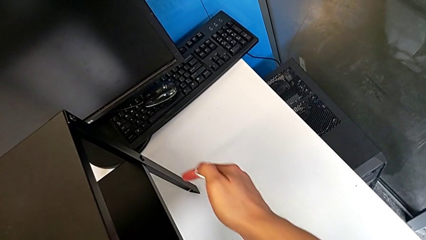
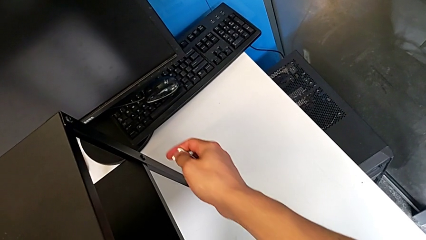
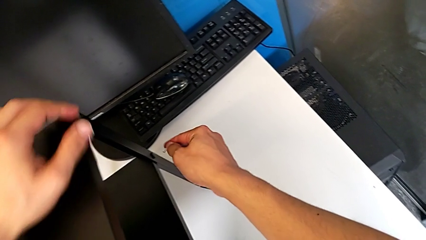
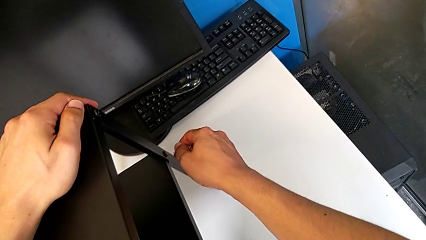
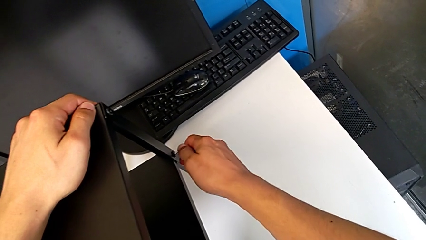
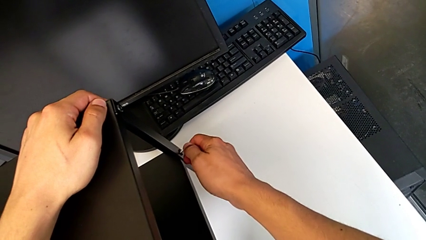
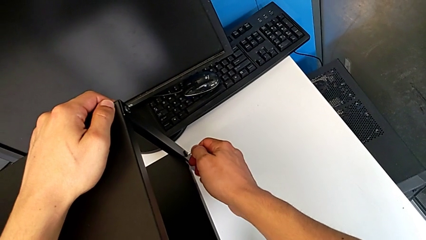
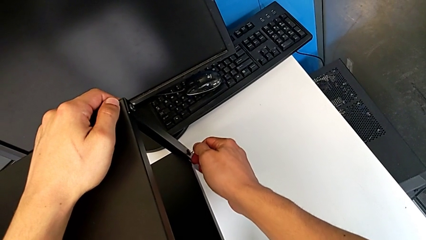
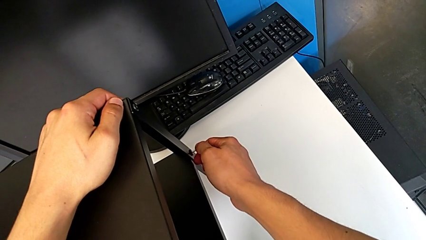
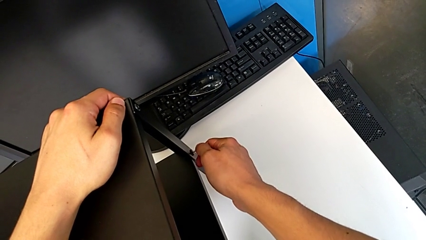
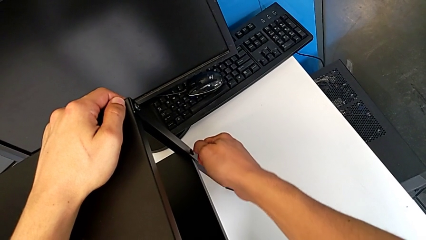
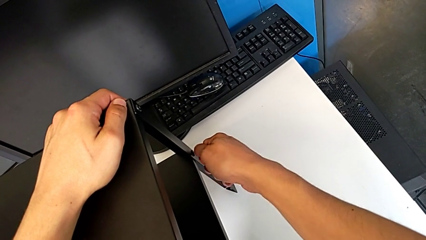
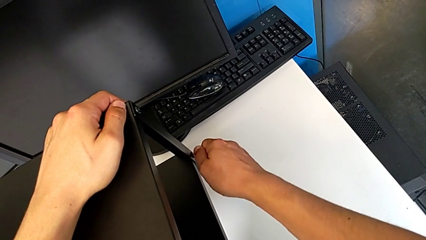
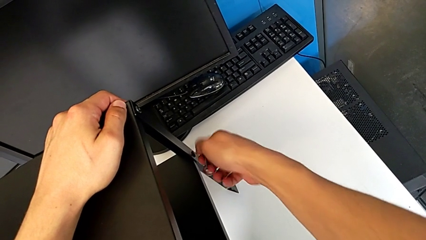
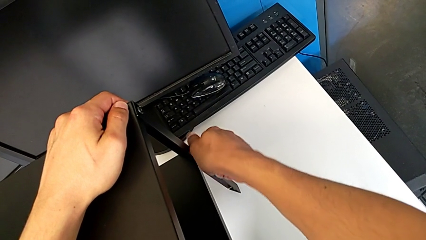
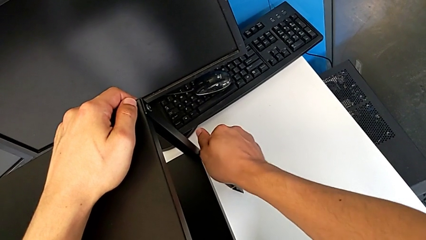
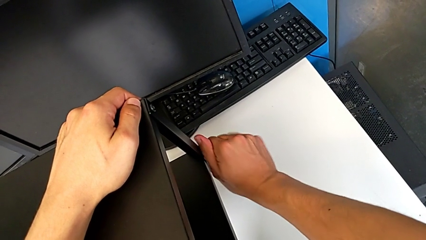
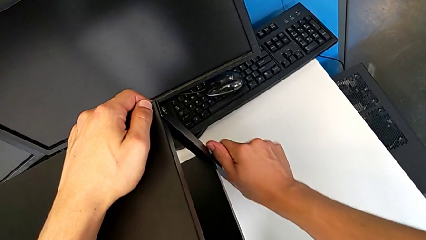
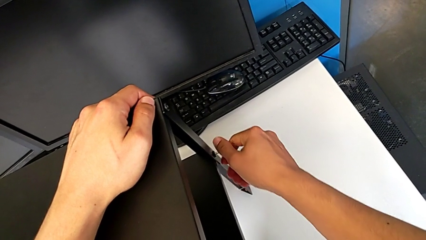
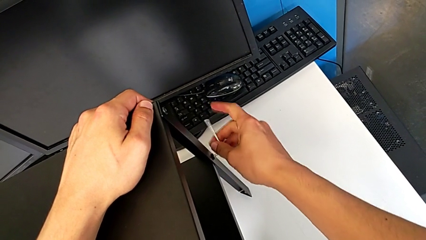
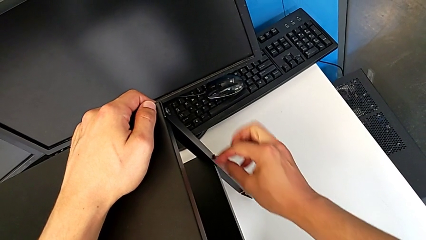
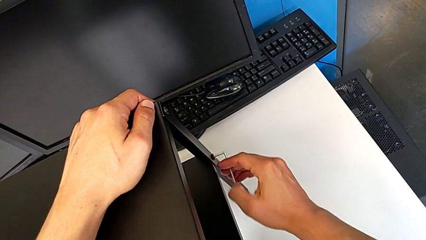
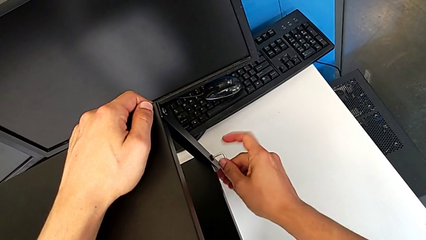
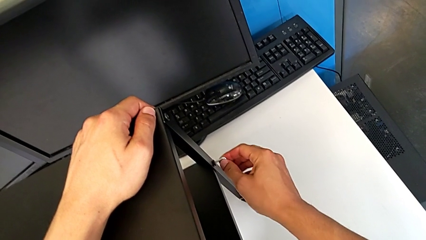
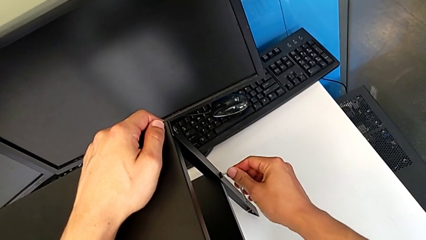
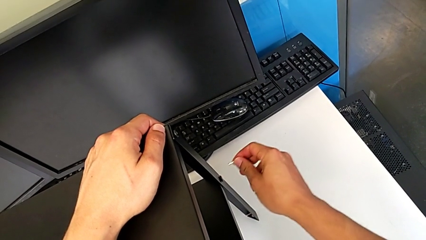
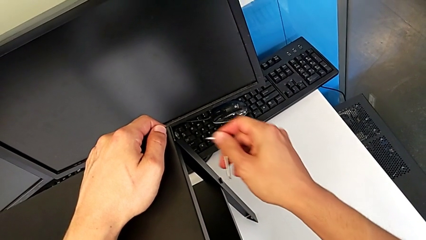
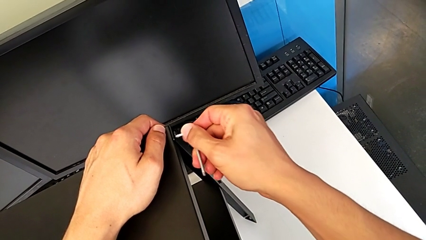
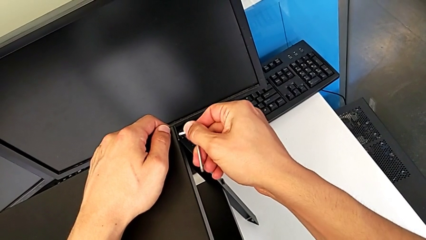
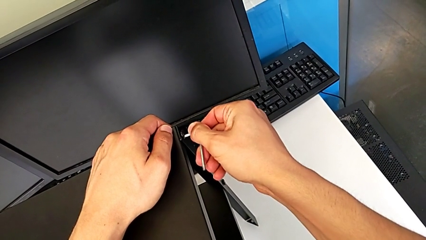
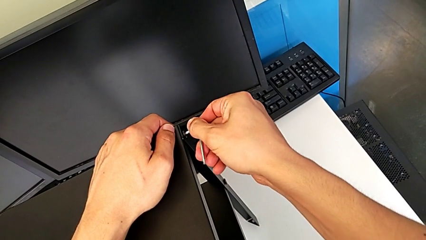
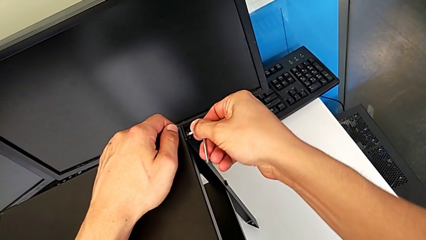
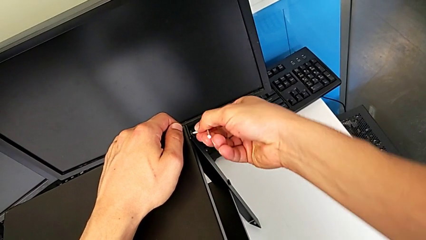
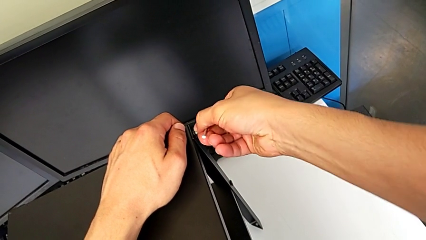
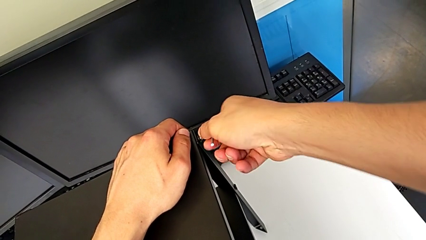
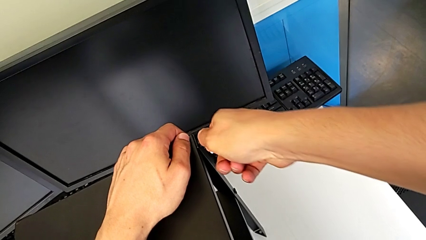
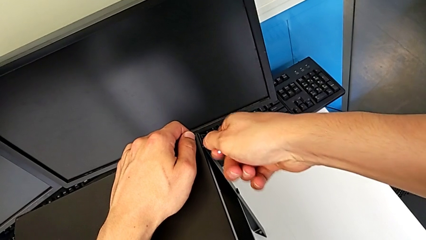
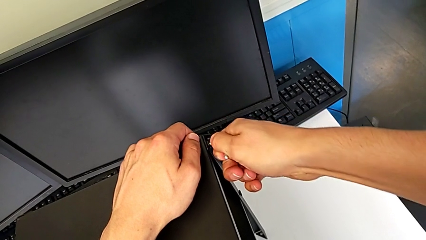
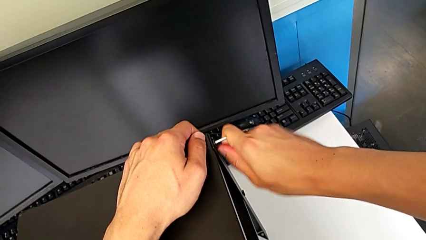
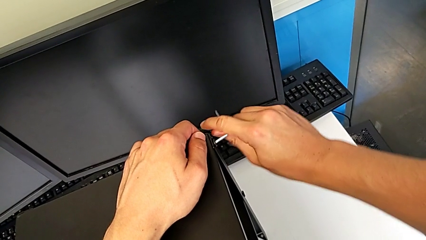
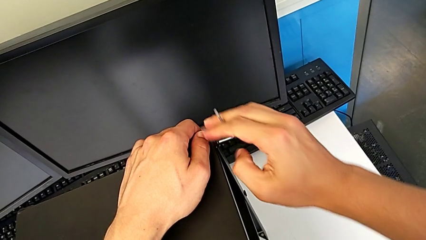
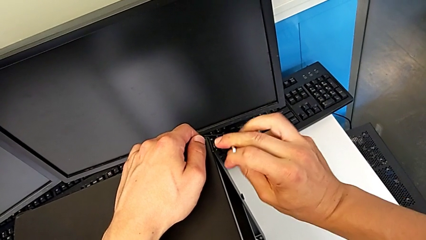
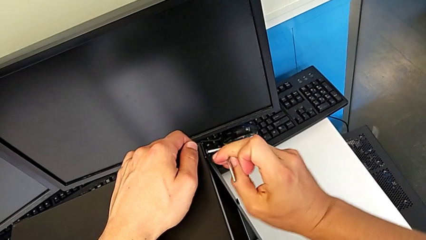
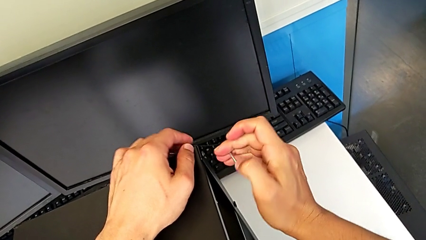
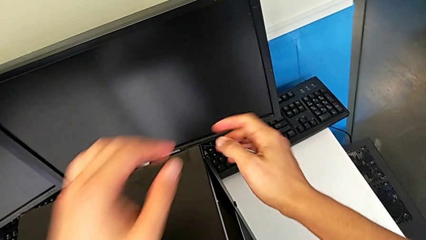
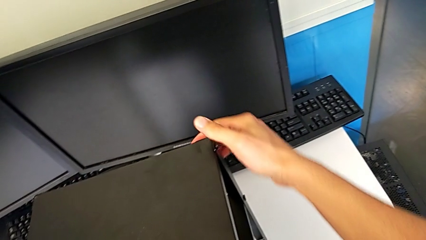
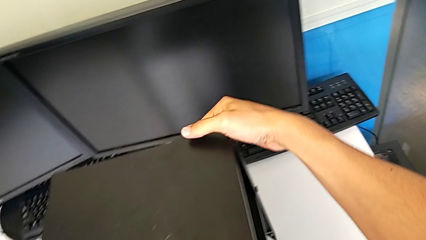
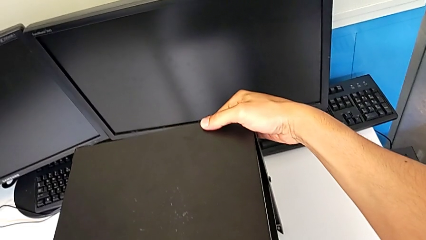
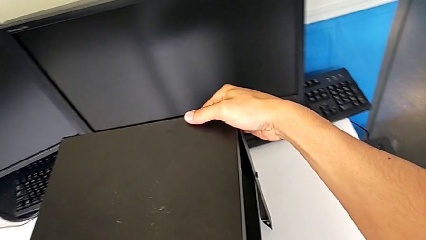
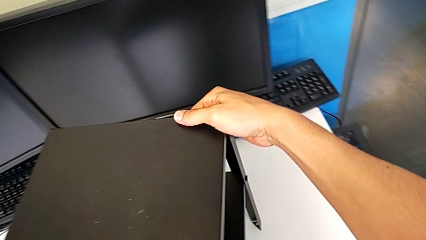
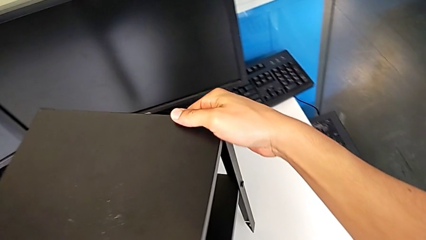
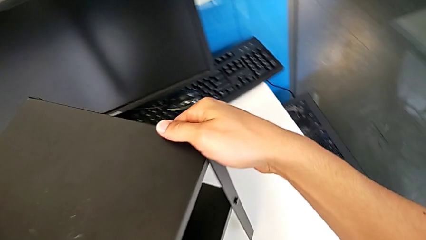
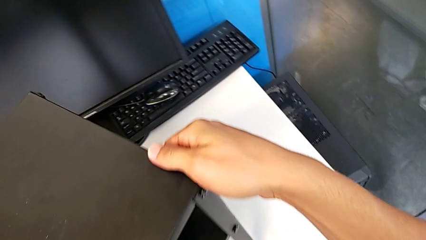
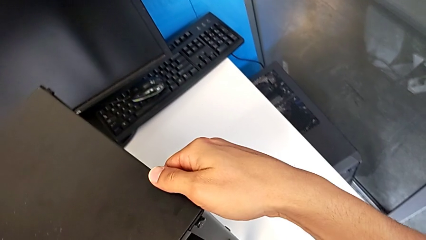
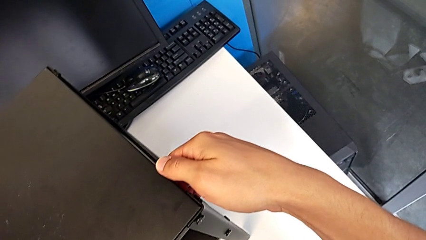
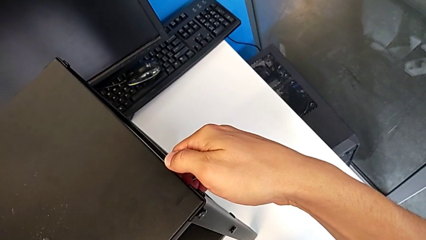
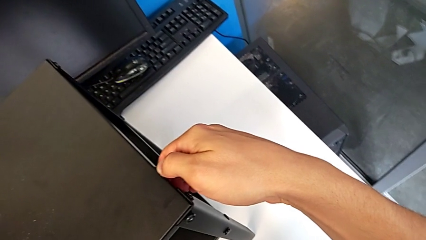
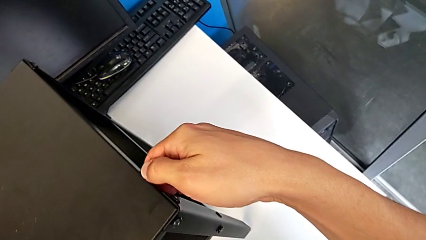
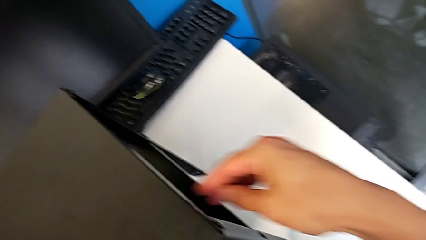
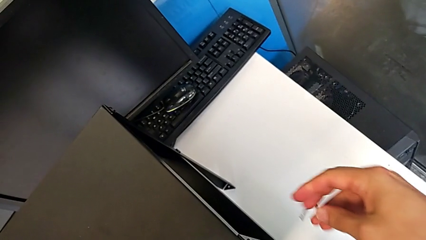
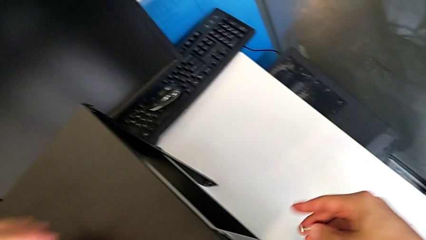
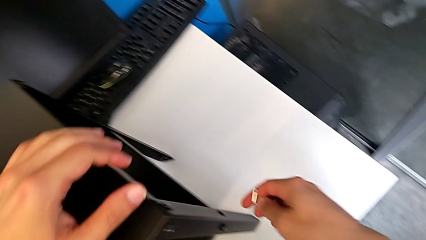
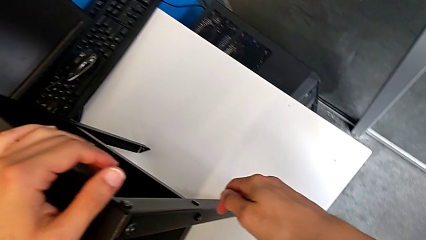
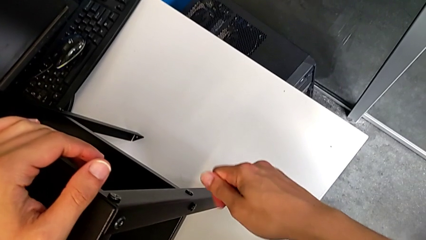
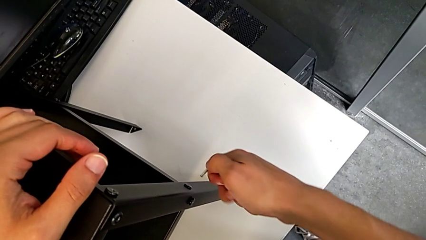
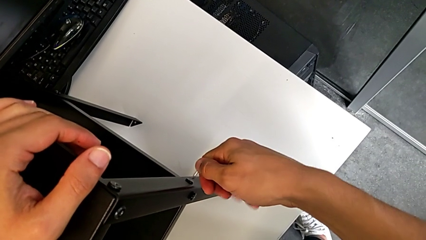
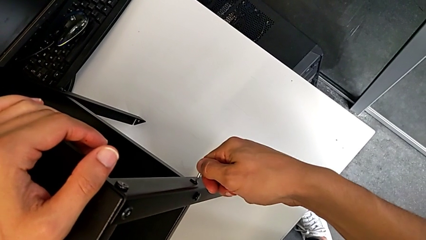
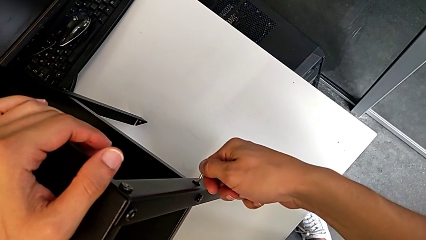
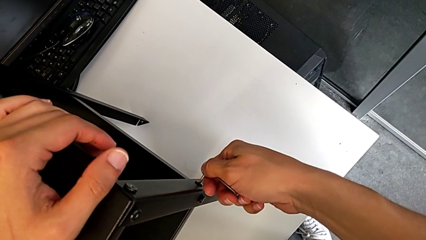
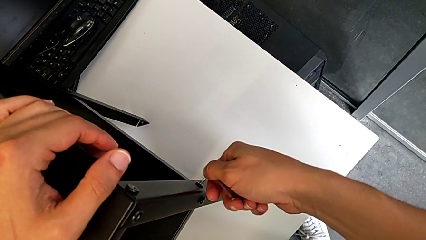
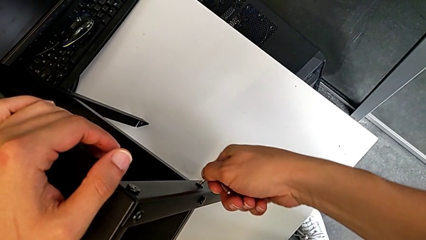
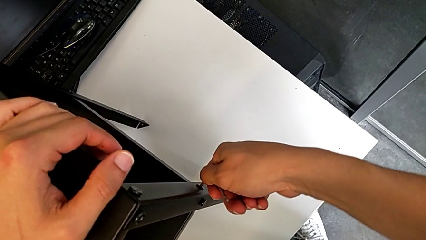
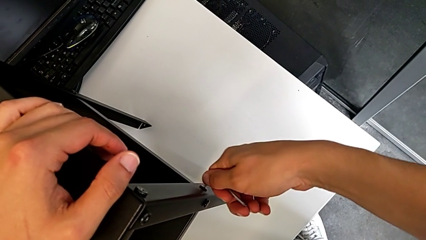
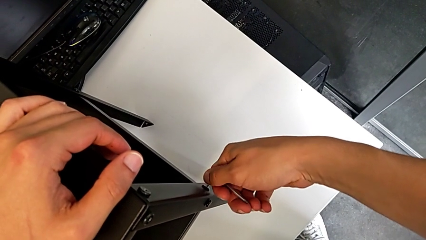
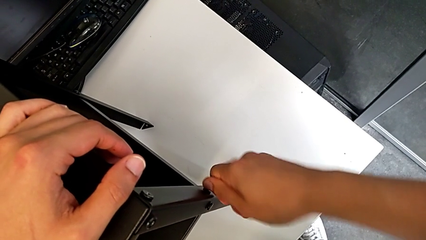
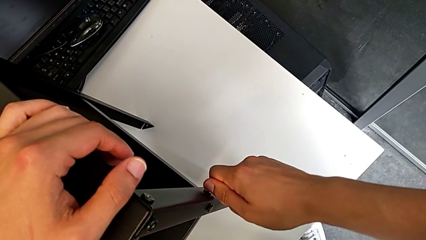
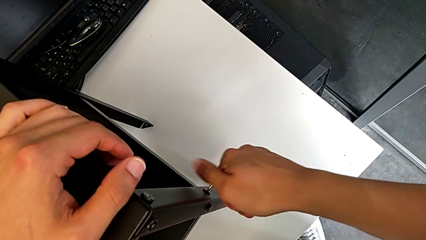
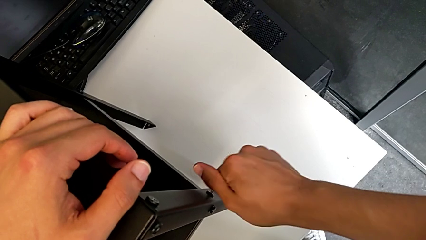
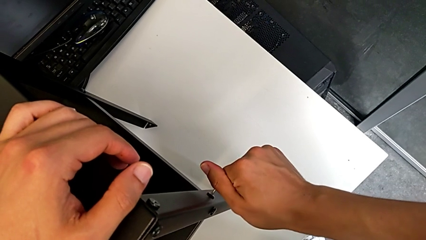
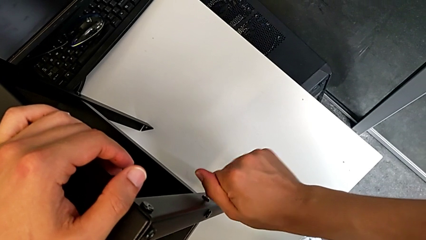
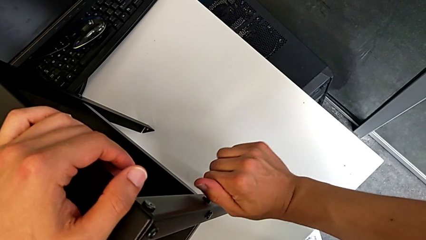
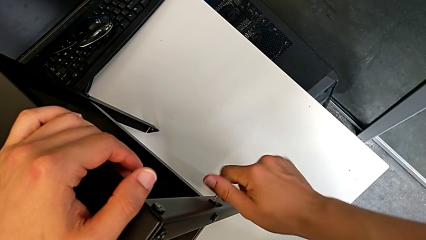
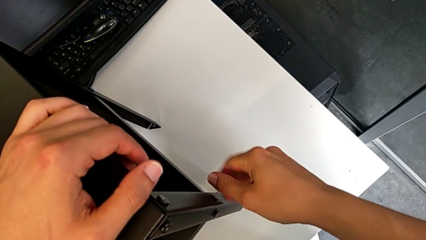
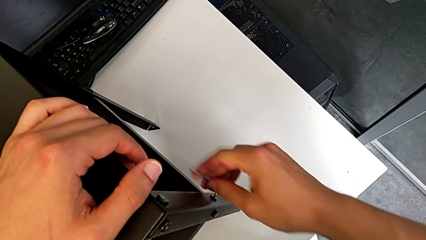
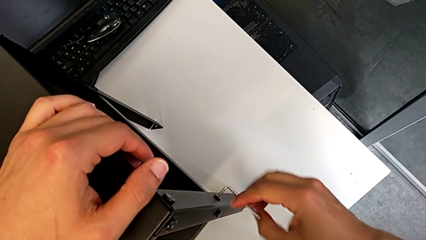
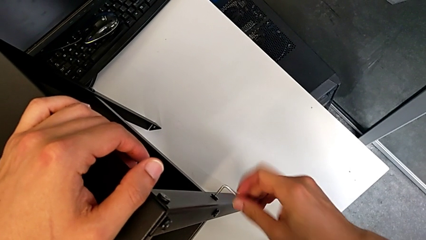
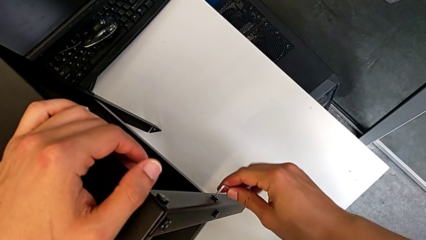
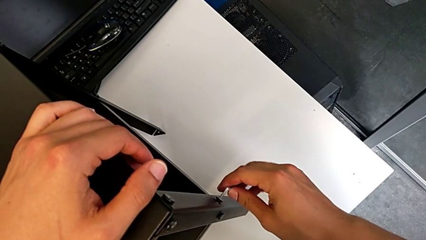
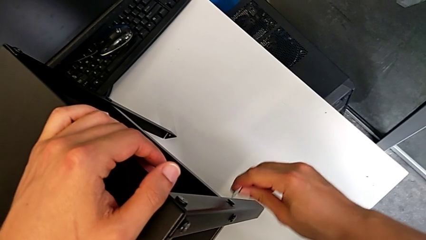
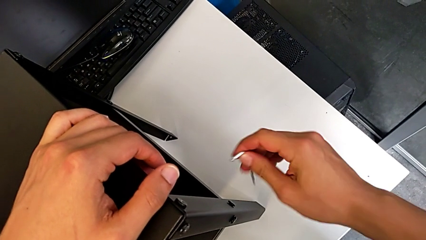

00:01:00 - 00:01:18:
The camera wearer is unscrewing the hex socket head of the third leg. They approach the hex socket head, insert the Allen wrench, unscrew the hex socket head, withdraw the Allen wrench, insert it, unscrew the hex socket head, withdraw the Allen wrench, rotate the nightstand, approach the hex socket head, insert the Allen wrench, unscrew the hex socket head and withdraw the Allen wrench.
